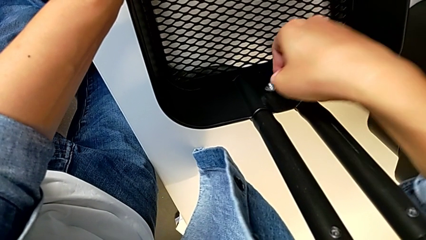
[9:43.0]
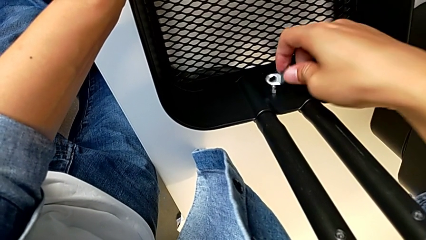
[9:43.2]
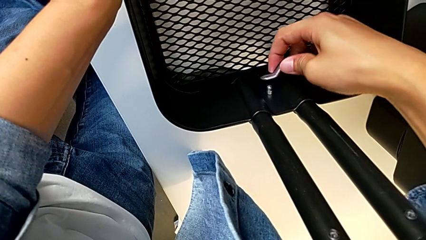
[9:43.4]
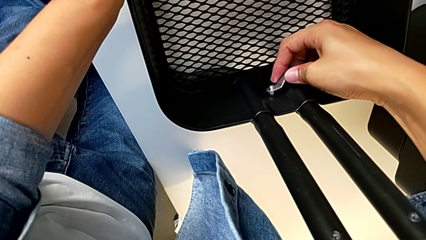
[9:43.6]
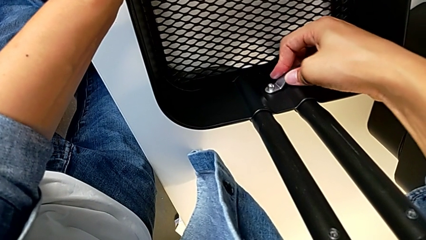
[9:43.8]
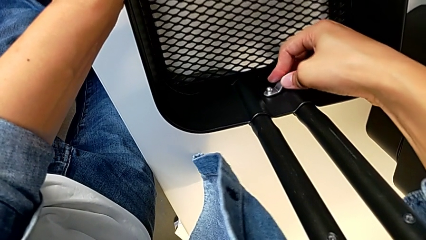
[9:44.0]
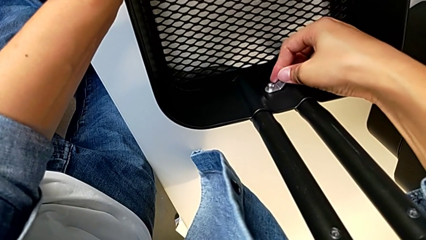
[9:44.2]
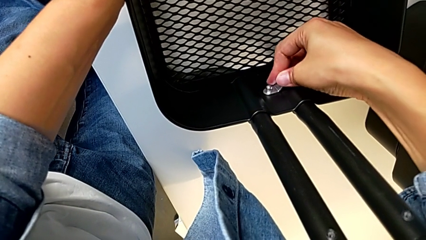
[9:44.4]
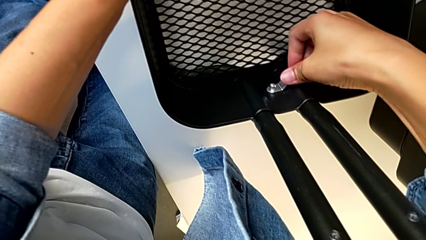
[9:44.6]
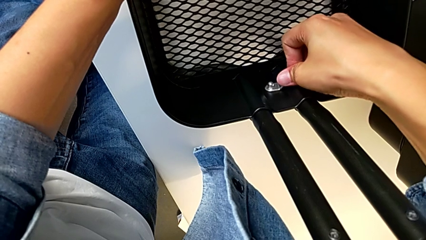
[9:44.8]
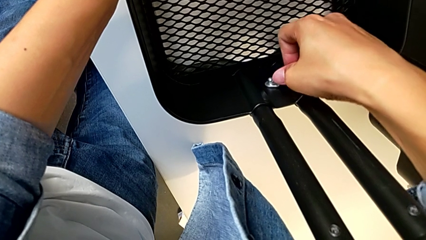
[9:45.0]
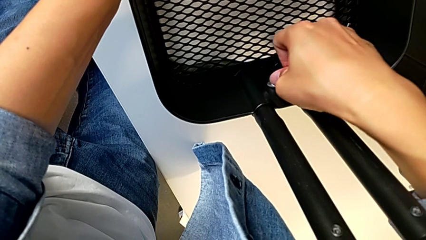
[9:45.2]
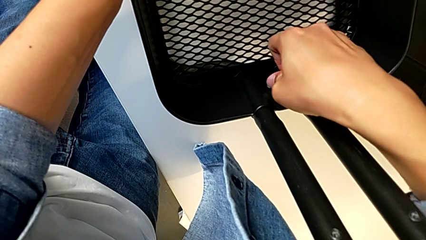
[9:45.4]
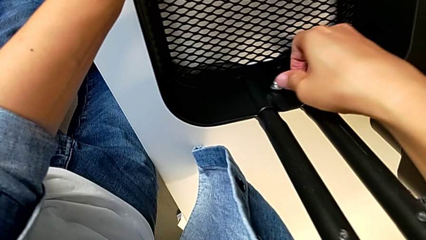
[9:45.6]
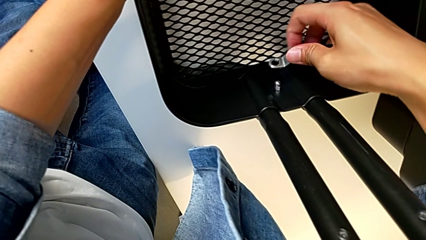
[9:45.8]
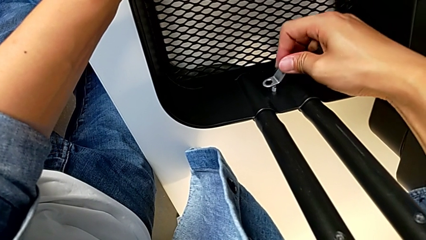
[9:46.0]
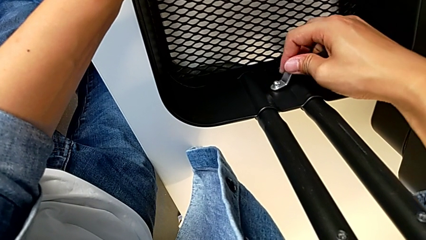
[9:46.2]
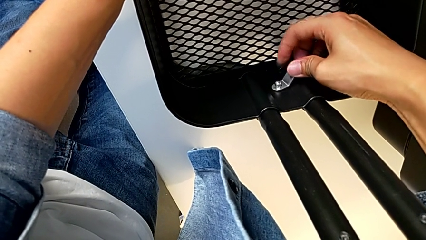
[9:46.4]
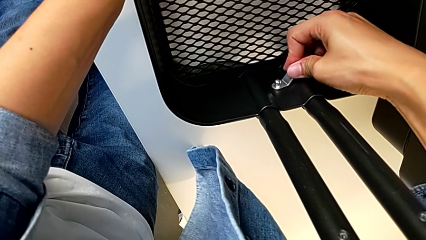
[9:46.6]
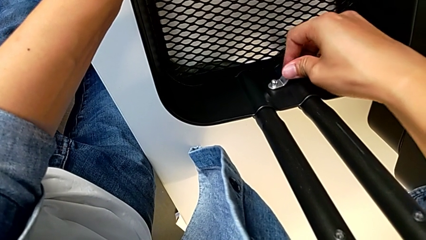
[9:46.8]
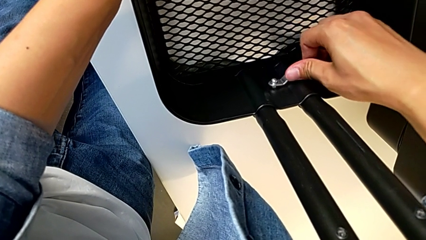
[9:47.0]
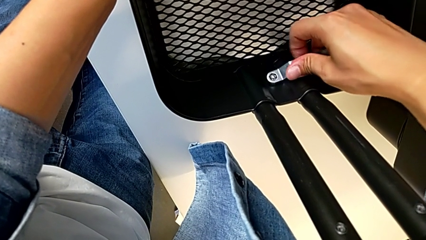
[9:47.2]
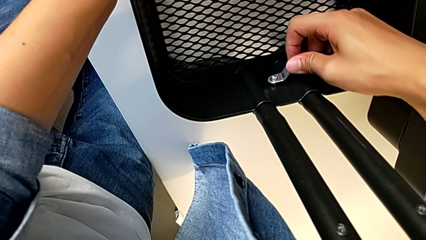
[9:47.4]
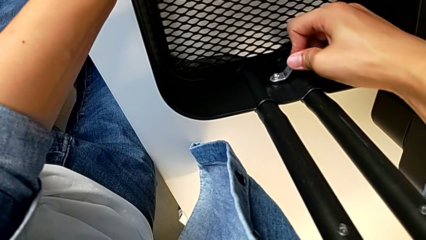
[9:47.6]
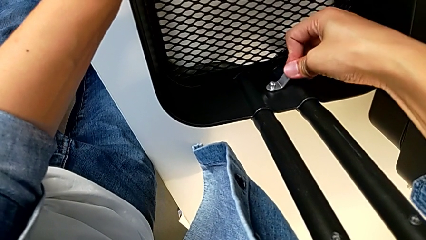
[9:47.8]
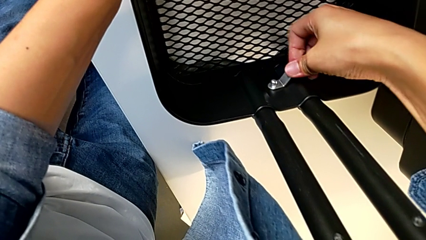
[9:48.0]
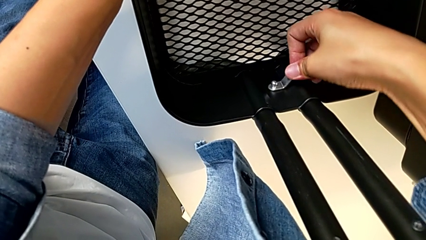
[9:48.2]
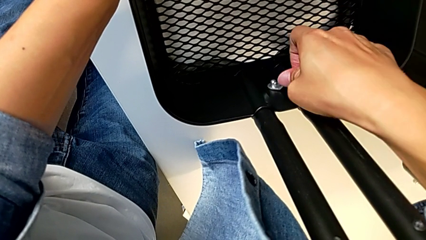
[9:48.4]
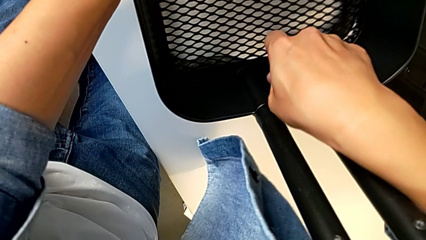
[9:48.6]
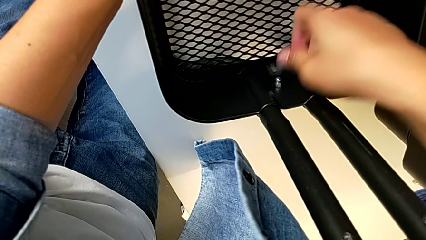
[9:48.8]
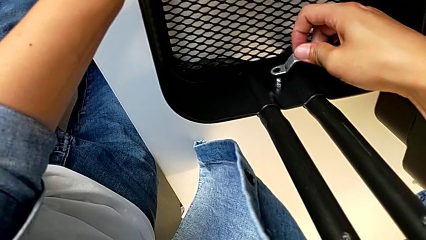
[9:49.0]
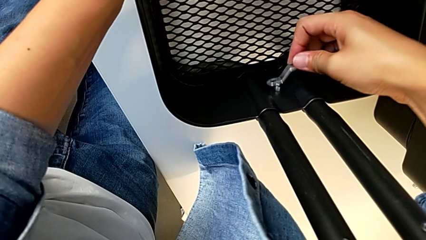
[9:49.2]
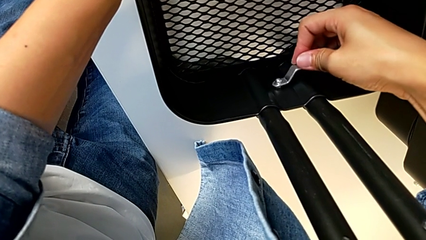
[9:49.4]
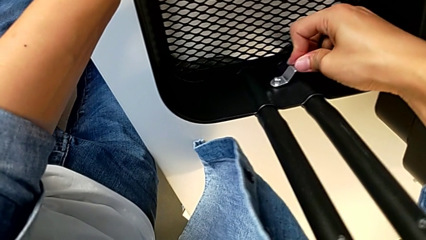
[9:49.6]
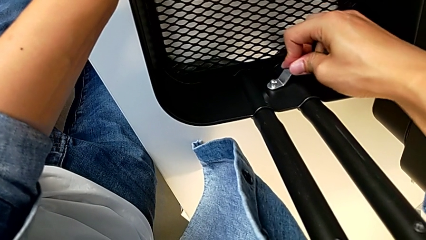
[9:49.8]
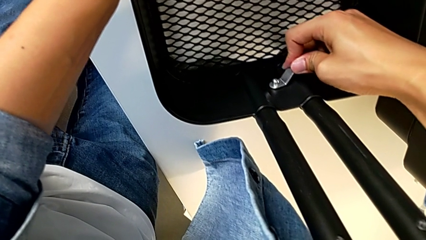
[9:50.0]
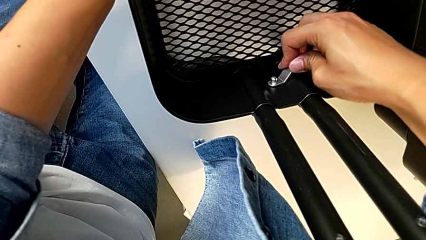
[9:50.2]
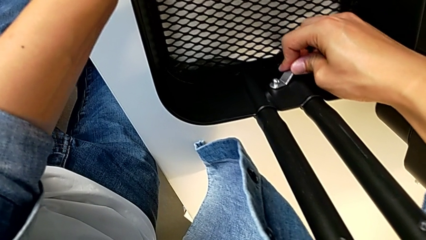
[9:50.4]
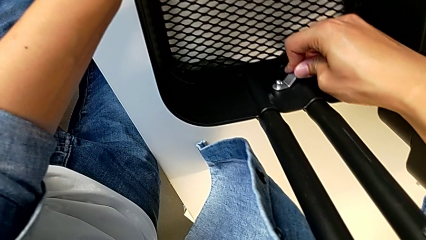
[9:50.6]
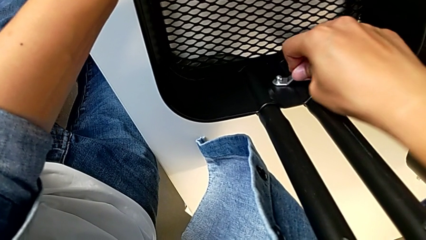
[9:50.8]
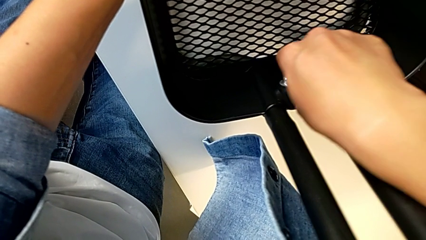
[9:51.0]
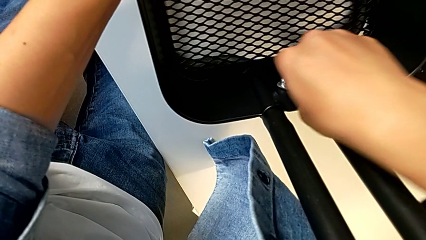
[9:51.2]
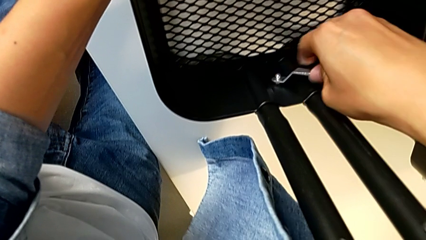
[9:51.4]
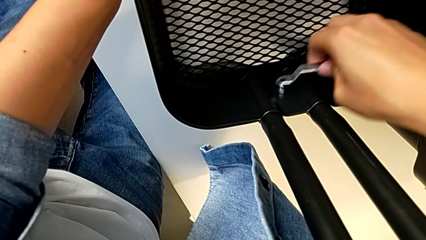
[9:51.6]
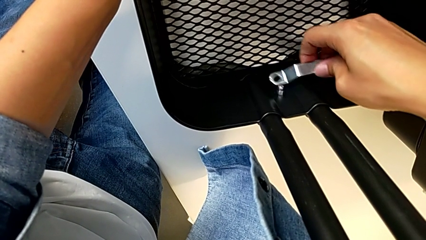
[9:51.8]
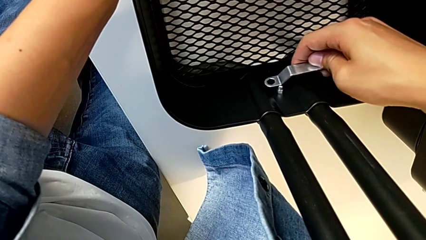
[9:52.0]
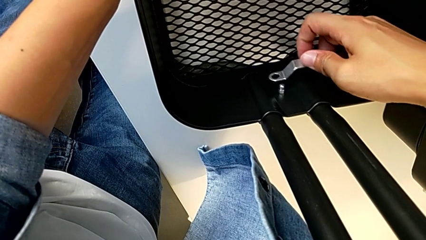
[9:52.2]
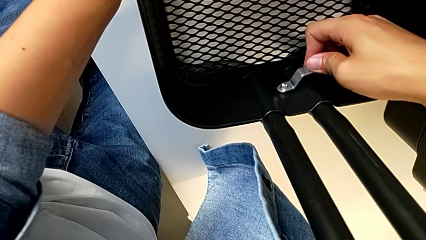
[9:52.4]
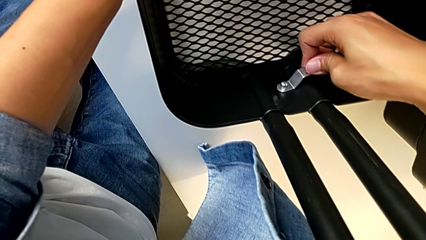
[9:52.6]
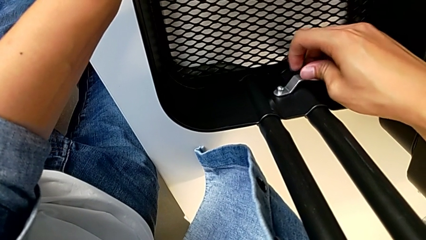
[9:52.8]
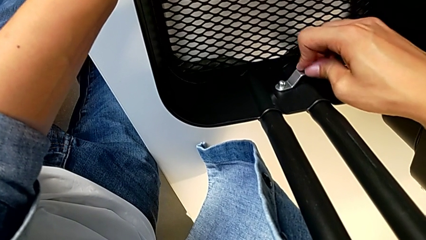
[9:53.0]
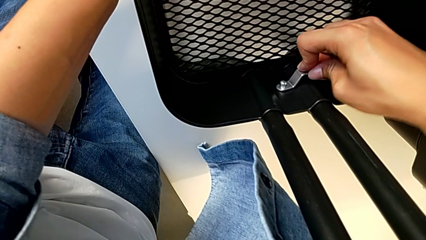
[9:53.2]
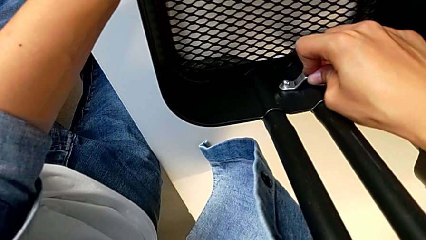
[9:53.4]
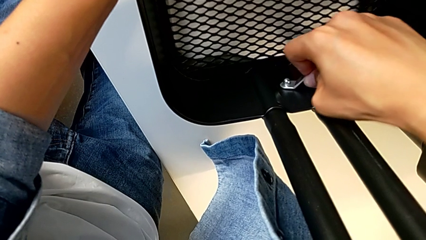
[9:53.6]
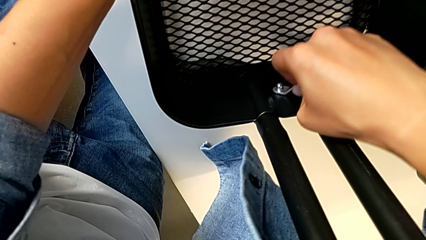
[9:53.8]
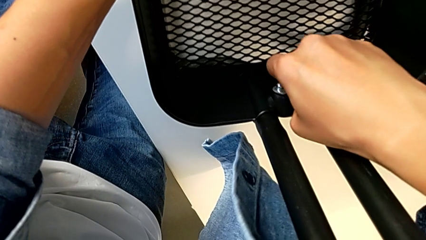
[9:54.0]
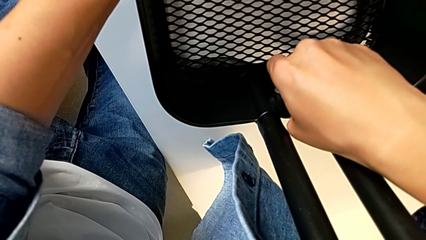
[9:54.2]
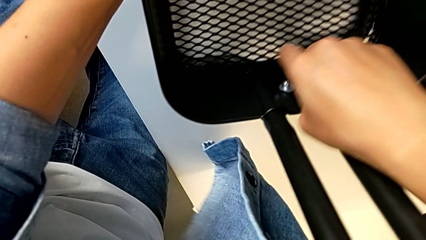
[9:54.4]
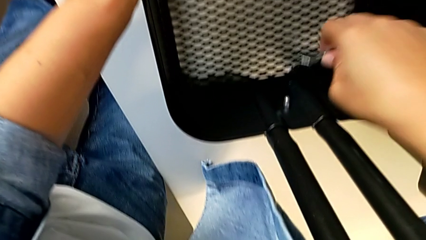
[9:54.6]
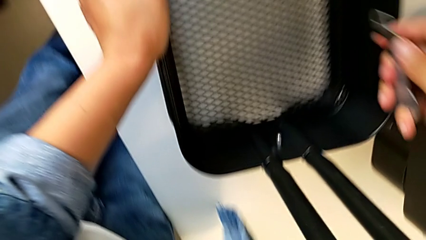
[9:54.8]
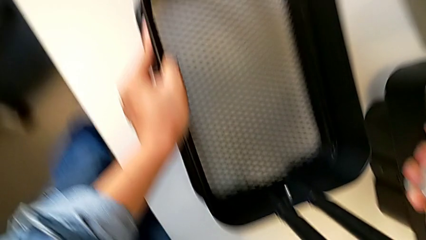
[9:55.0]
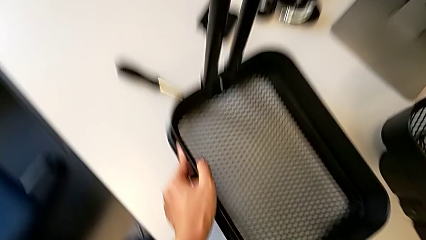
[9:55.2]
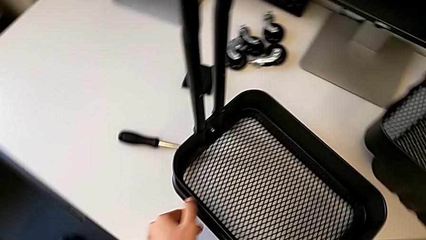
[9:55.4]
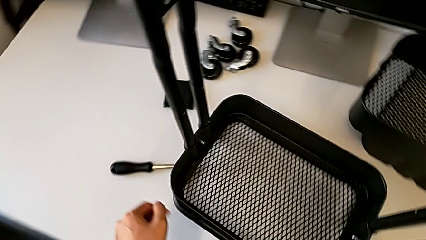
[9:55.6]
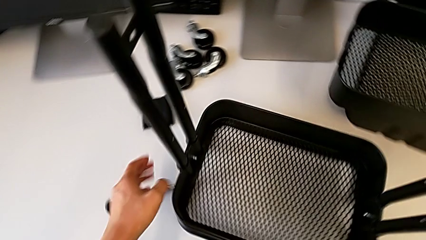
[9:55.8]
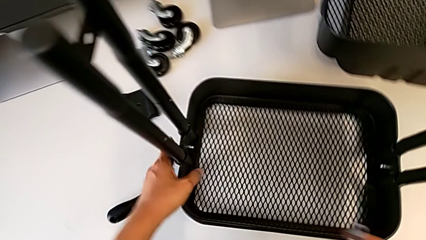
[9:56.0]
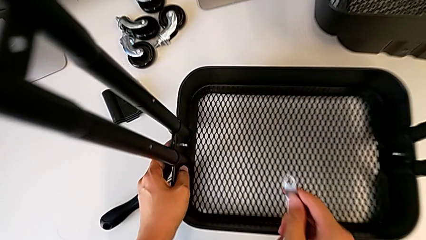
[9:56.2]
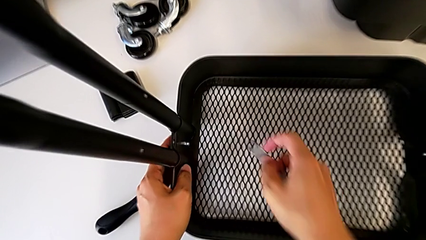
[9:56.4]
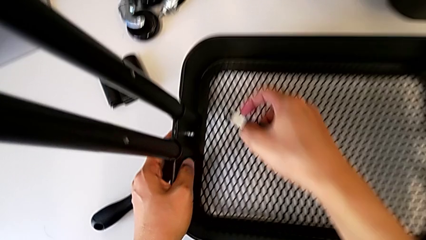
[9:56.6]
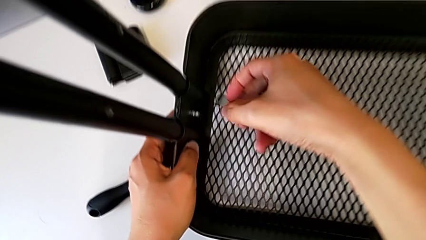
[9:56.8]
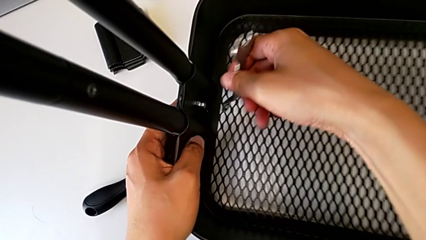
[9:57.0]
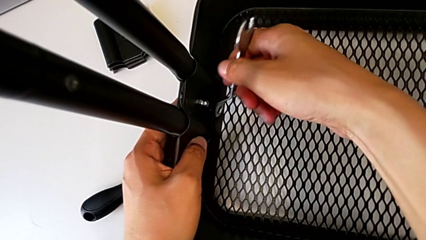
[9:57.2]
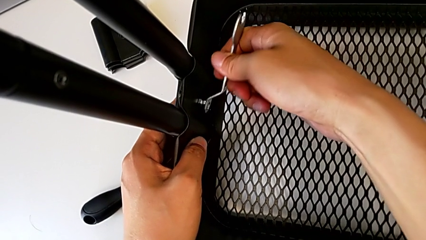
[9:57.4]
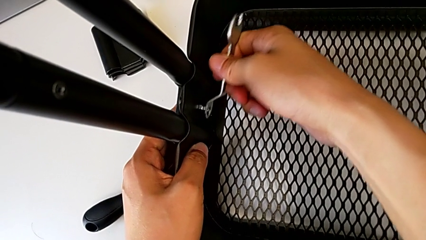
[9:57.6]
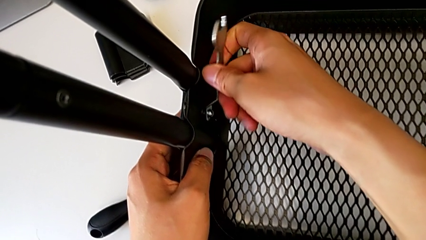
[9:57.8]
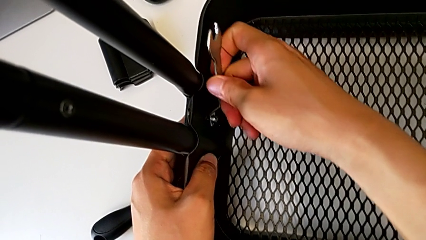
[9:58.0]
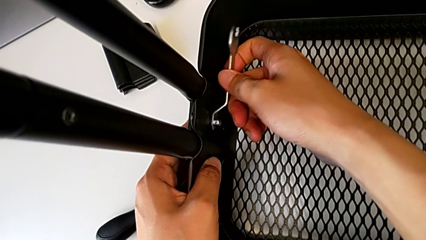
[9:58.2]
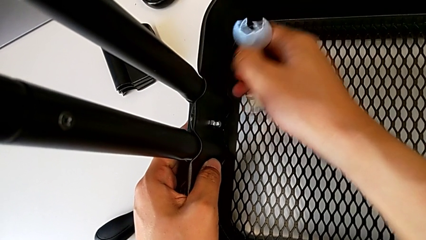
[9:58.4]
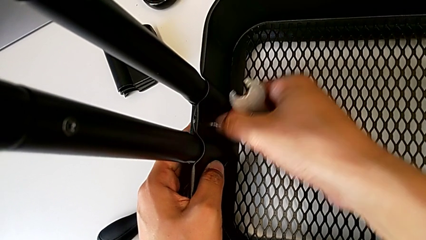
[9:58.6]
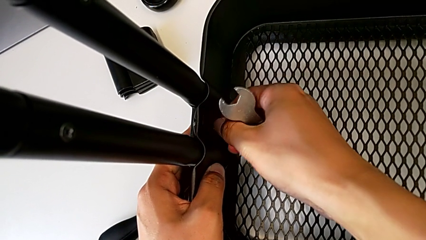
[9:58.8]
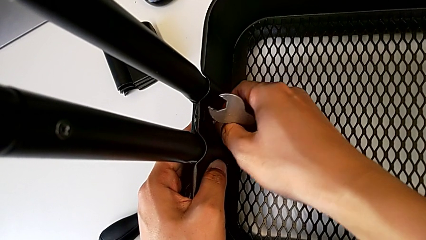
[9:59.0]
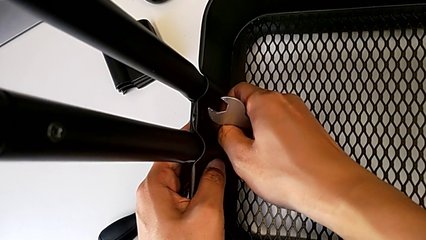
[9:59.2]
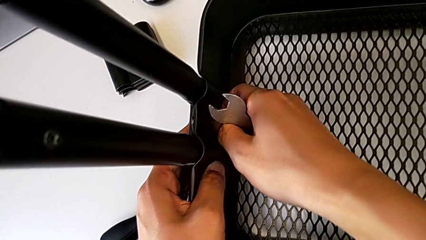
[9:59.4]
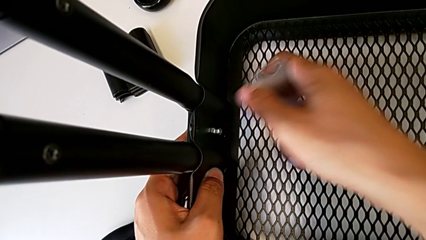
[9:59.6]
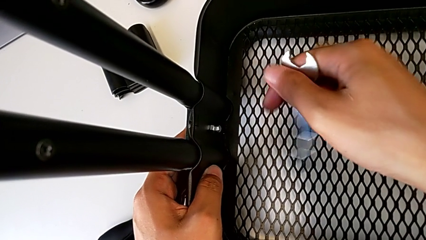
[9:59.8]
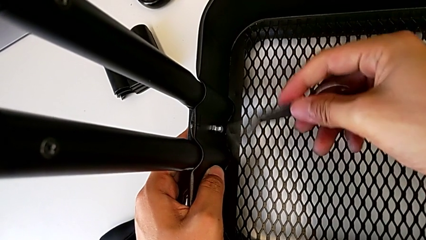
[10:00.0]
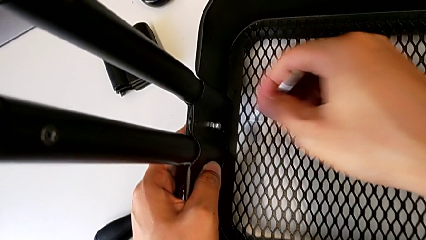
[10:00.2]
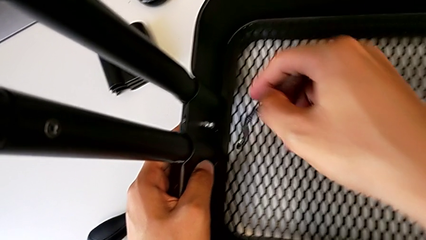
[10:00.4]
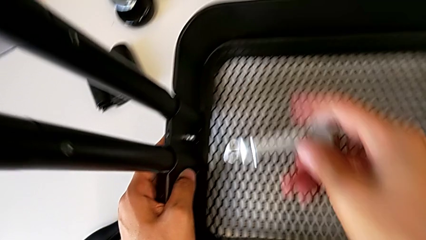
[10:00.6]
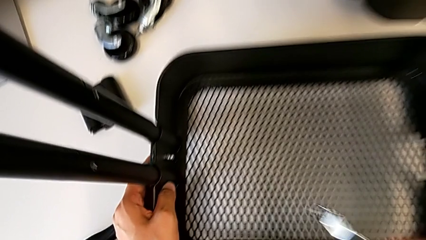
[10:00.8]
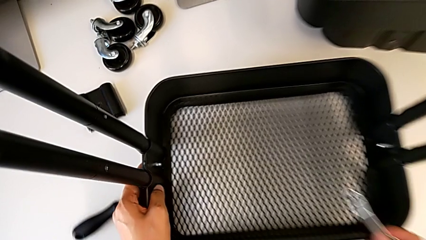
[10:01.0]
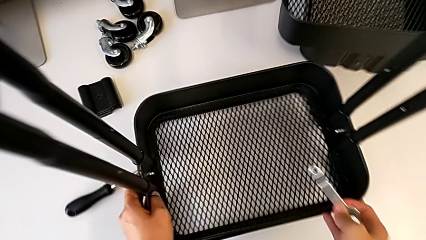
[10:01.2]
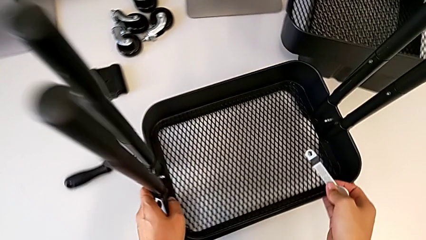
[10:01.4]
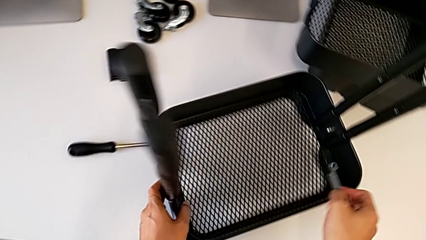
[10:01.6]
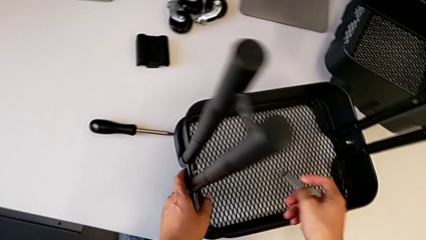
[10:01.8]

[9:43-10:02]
The camera wearer is screwing the left side of the box onto the bracket. They keep screwing the hexagon cap nut.
